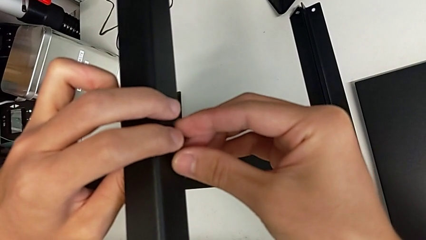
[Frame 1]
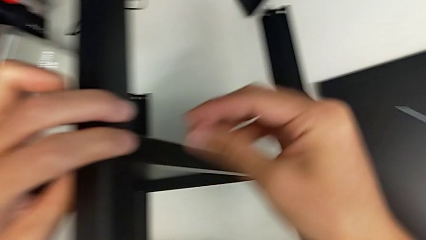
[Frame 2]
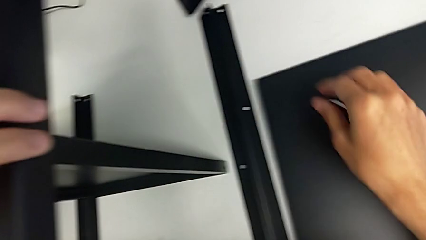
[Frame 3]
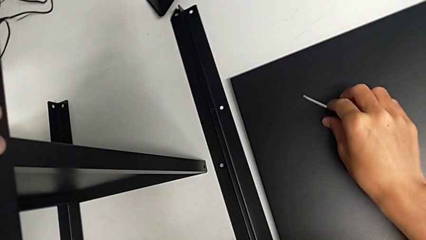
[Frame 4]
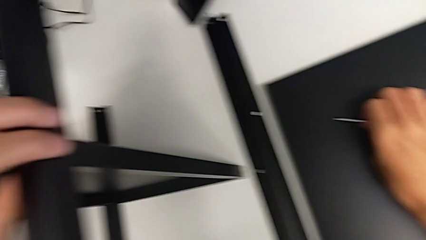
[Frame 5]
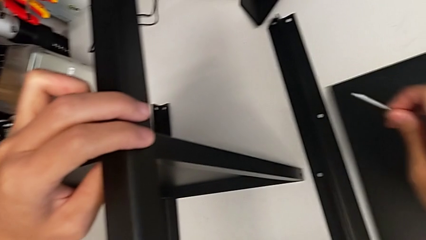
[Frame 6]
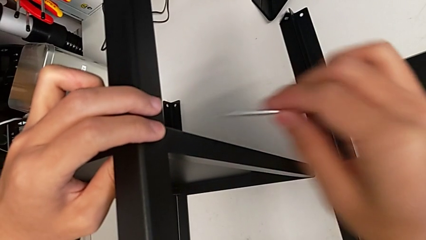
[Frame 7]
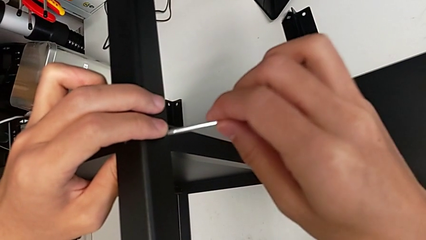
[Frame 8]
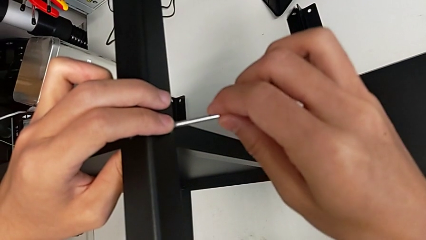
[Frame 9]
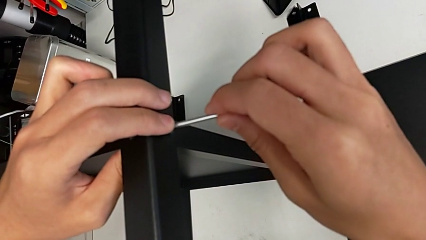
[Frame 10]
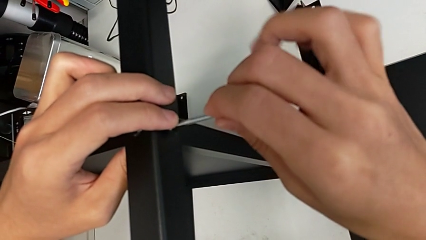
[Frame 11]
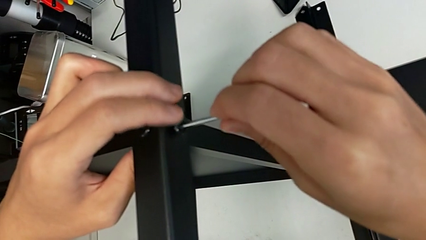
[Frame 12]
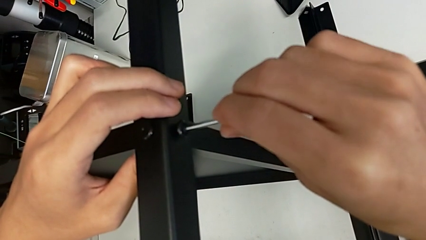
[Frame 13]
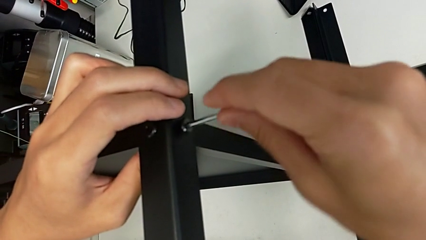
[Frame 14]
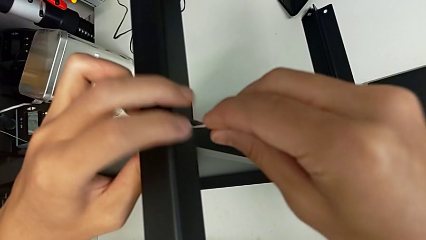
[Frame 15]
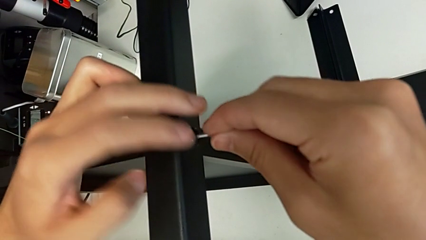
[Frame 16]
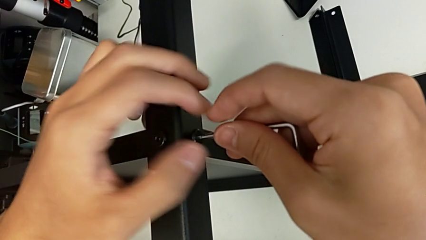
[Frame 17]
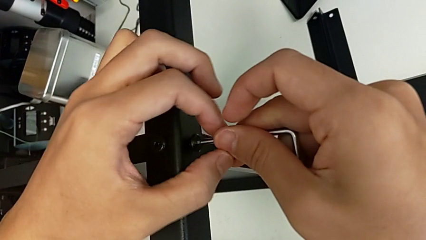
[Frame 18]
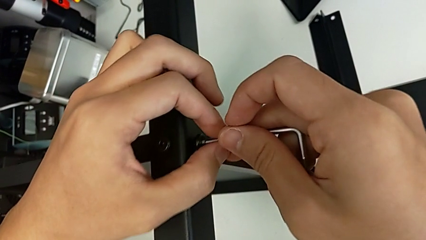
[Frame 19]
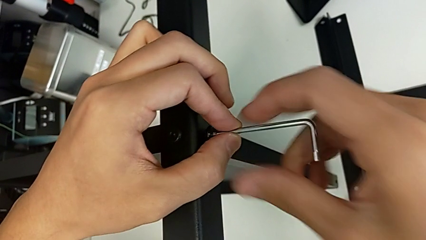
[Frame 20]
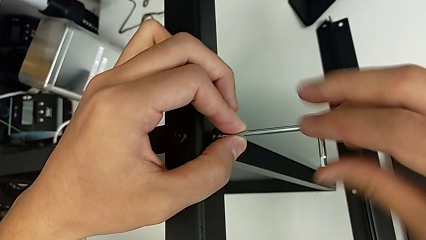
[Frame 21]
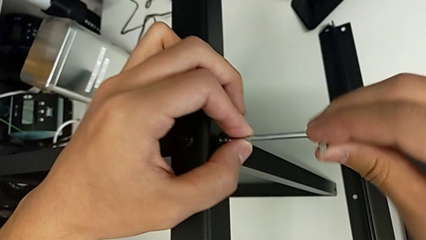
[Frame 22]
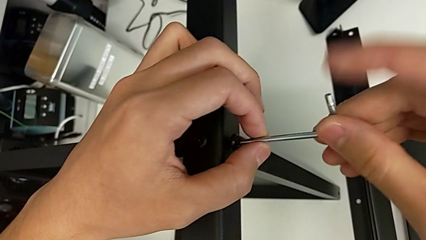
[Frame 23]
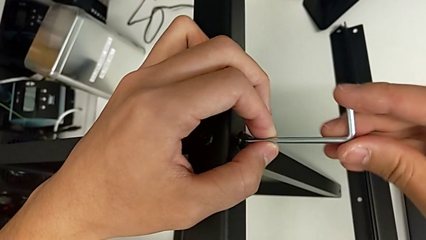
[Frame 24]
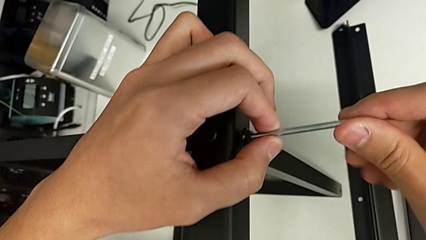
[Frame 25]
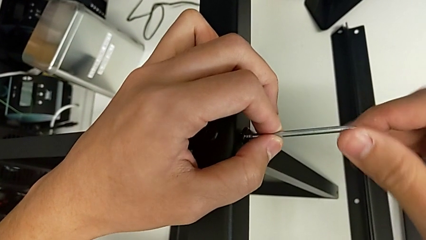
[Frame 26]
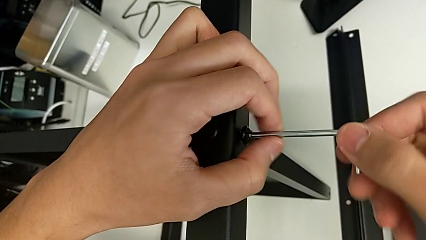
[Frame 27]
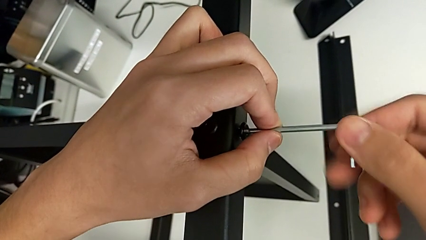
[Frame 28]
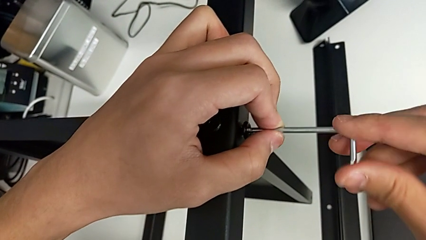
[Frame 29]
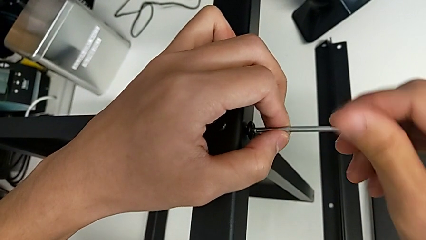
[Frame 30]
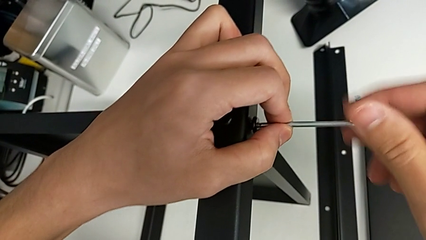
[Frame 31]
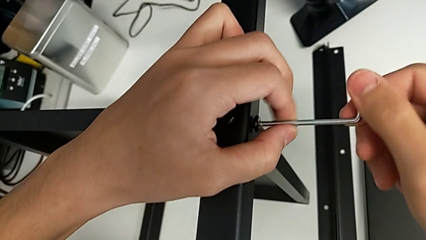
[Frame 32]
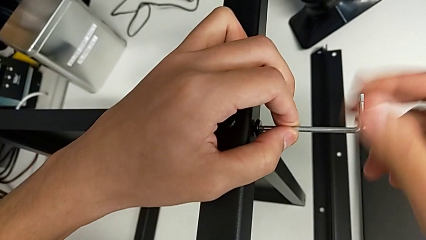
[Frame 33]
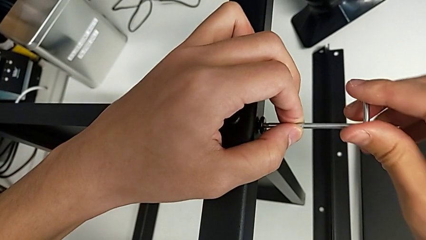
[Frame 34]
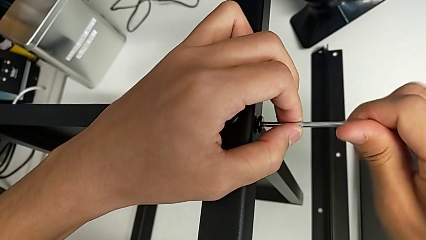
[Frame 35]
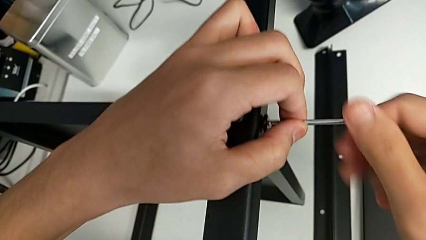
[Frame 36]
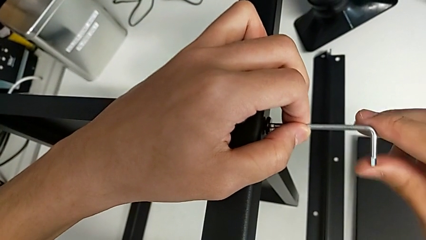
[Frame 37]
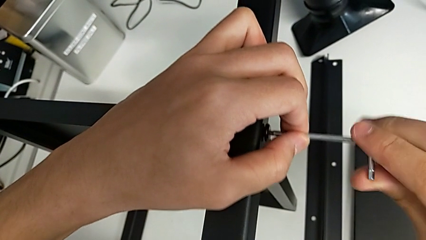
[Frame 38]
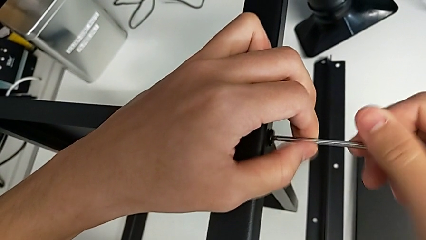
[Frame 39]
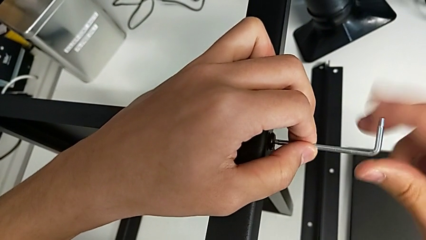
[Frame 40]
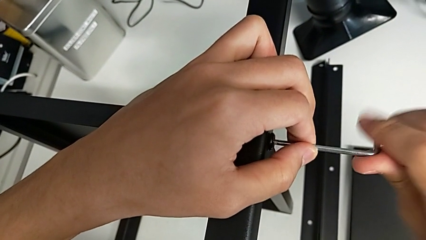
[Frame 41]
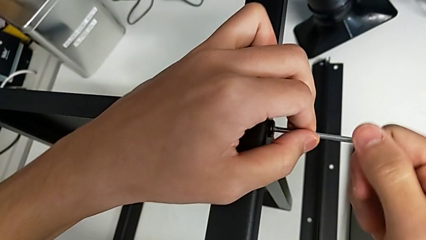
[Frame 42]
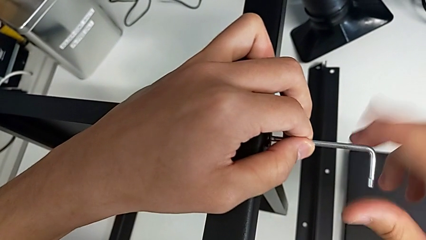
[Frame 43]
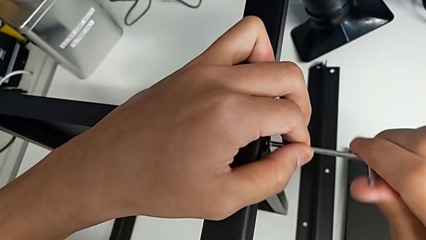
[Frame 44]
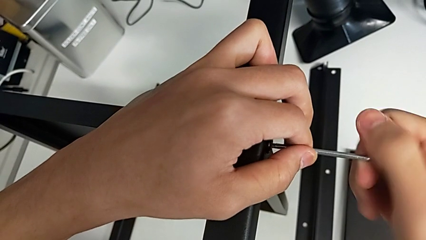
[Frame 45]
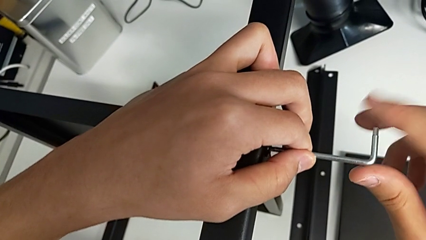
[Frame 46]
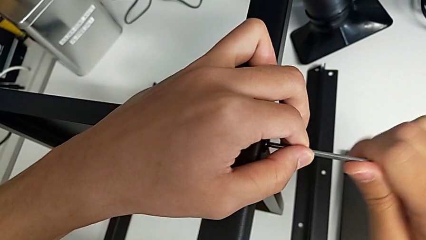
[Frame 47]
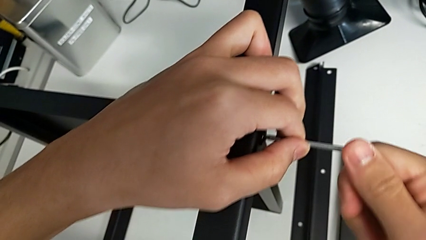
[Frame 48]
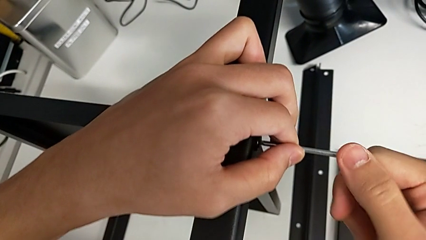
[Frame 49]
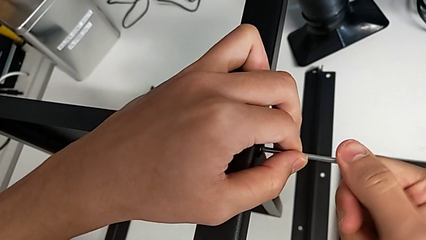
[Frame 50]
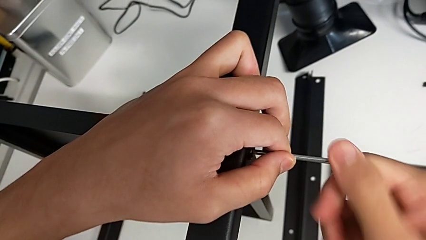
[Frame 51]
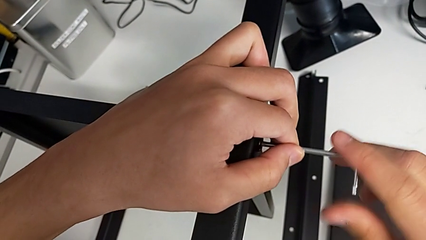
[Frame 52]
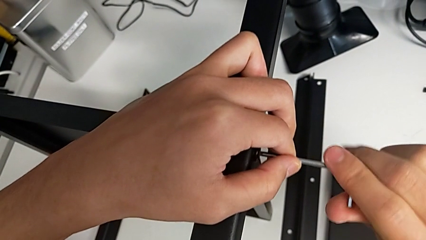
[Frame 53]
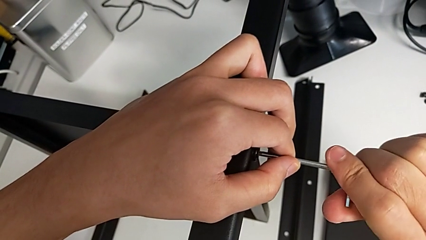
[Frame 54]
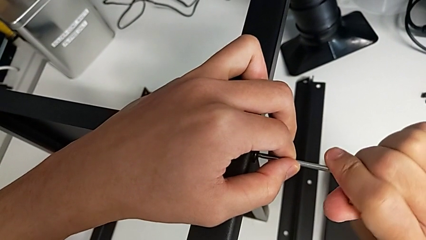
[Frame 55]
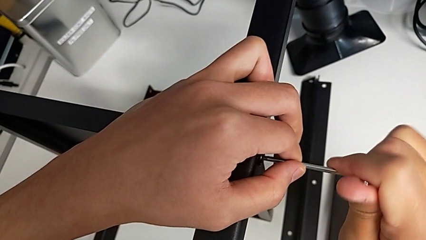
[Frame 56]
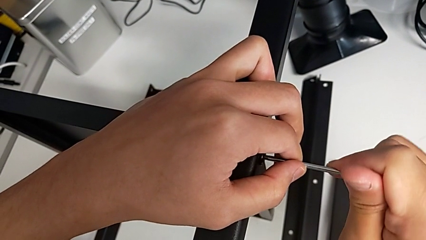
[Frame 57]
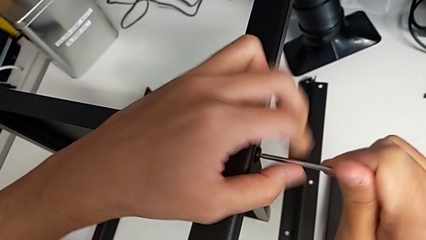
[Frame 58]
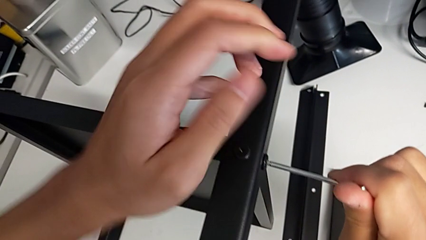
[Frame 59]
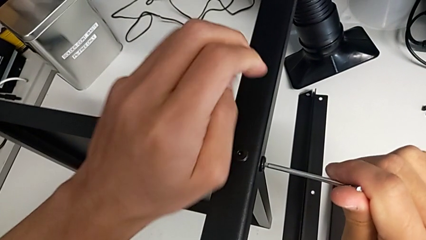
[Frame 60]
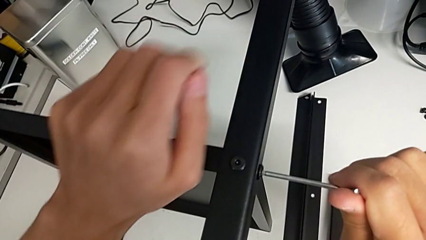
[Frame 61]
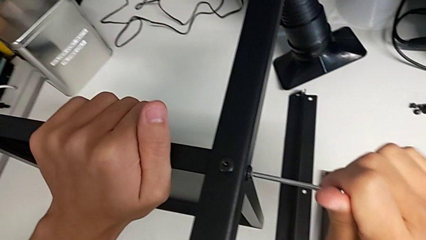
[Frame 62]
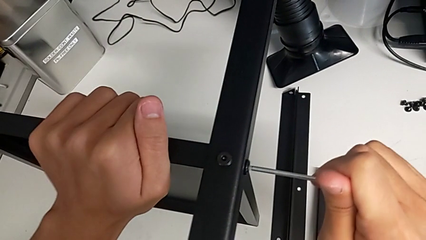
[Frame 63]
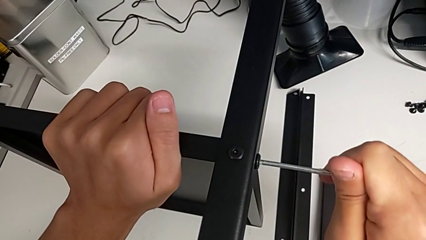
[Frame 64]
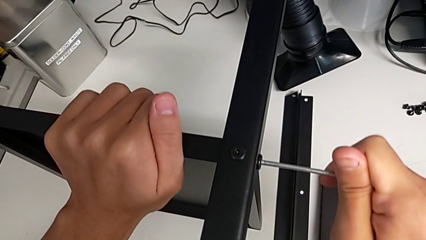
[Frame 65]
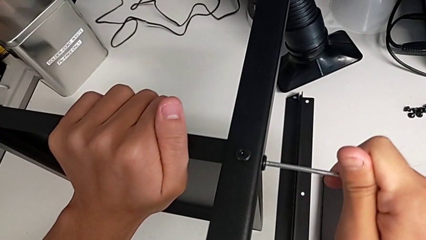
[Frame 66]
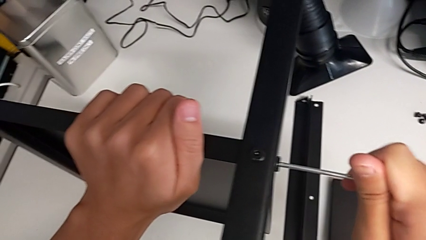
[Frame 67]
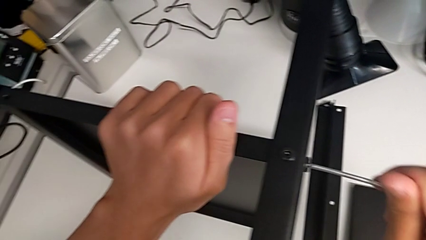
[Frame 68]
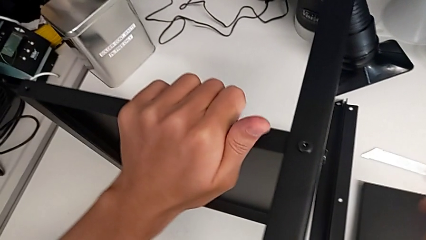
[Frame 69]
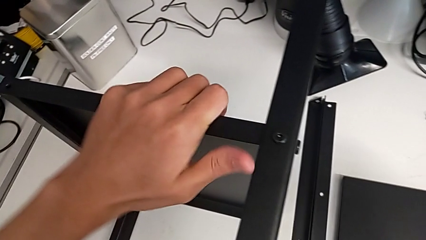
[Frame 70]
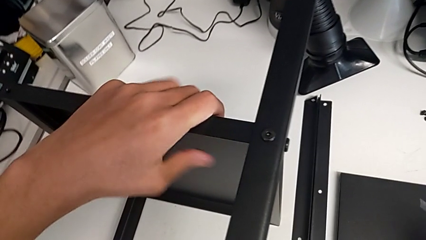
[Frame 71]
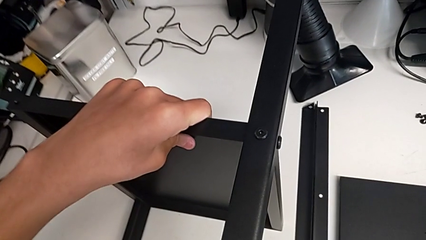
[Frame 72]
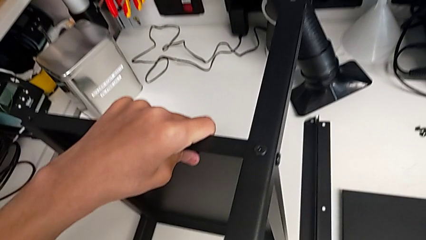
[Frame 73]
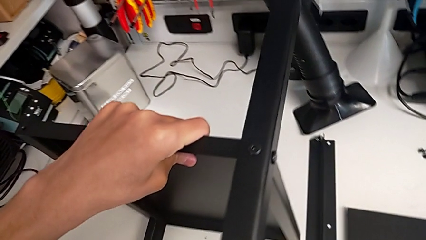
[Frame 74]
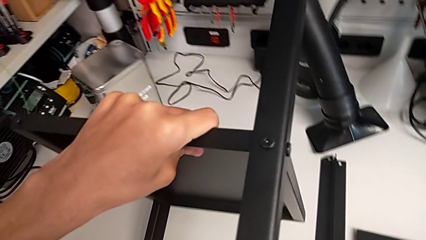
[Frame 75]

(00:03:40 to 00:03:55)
The camera wearer is screwing the second leg onto the shelf. They grab the Allen wrench, insert it, screw the hex socket head, withdraw the Allen wrench and place it.

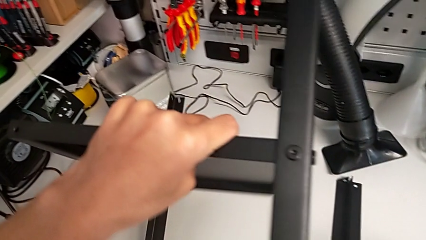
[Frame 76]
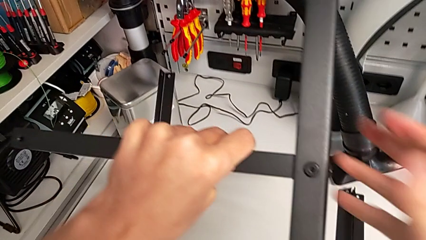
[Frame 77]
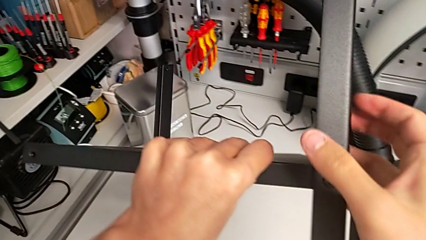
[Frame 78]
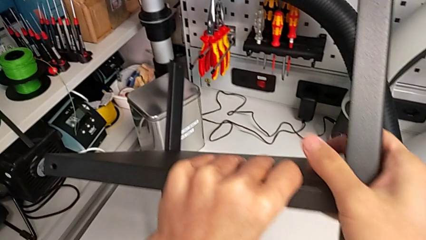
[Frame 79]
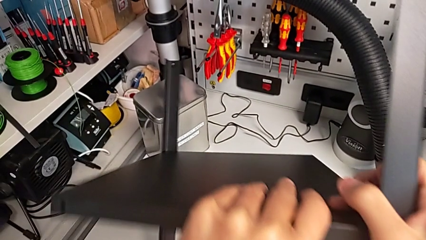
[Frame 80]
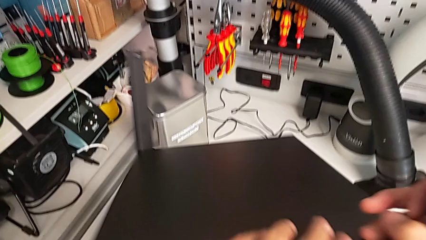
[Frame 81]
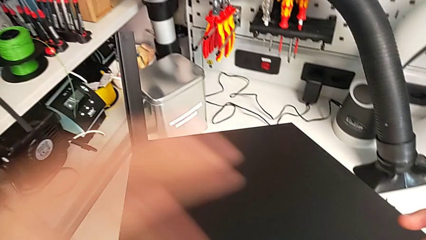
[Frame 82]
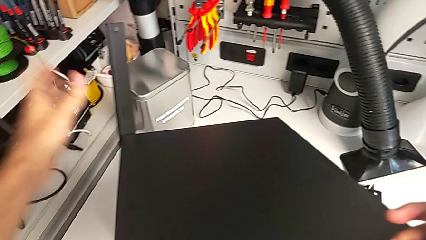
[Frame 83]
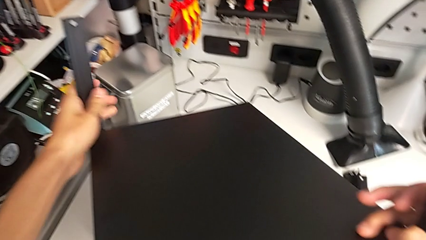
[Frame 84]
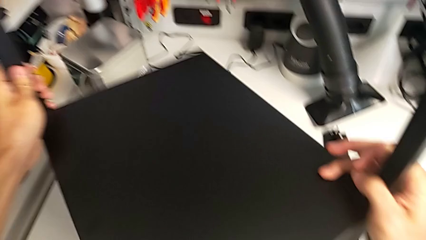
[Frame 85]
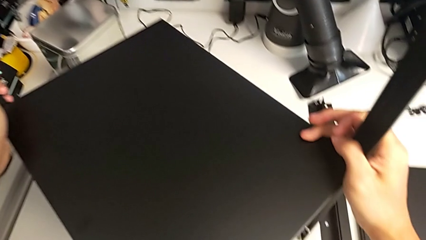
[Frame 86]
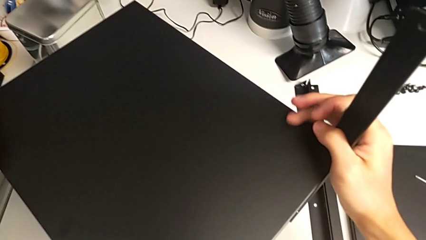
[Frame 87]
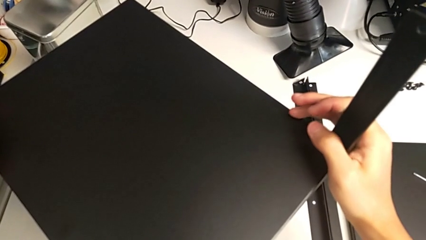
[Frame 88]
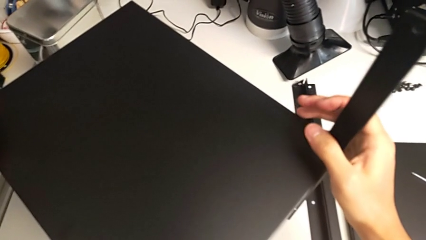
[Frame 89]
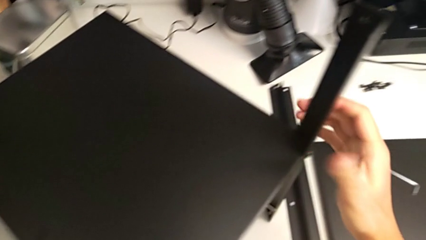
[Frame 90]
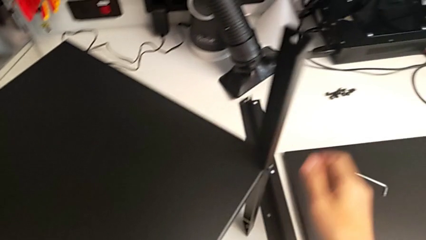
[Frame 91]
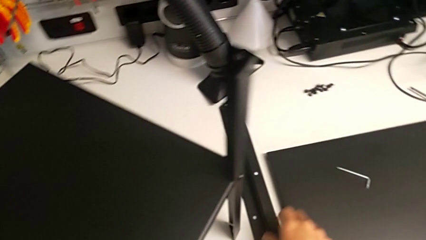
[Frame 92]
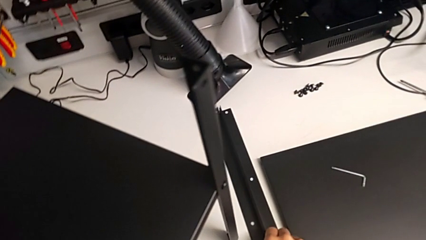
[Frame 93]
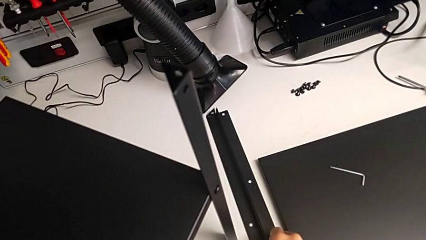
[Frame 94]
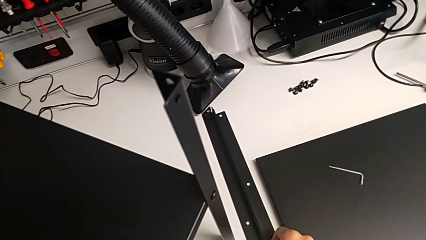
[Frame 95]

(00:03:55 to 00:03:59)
The camera wearer is screwing the third leg of the shelf. They rotate the nightstand.
